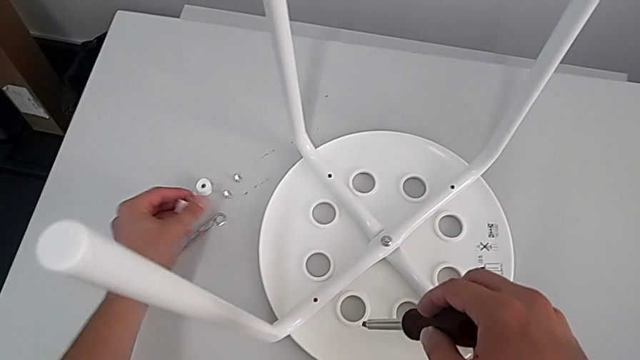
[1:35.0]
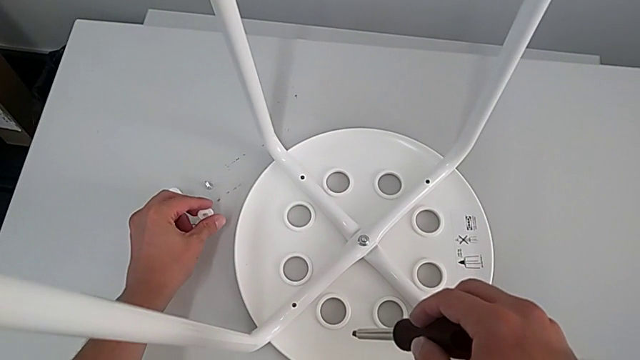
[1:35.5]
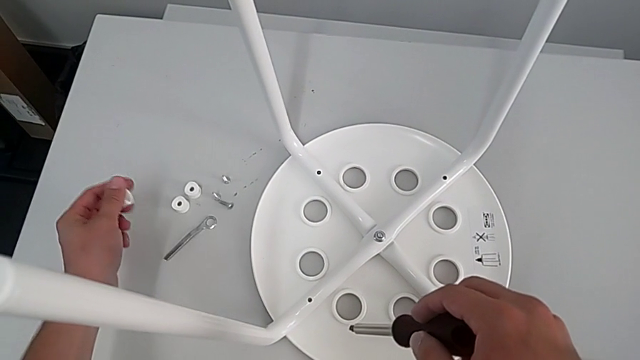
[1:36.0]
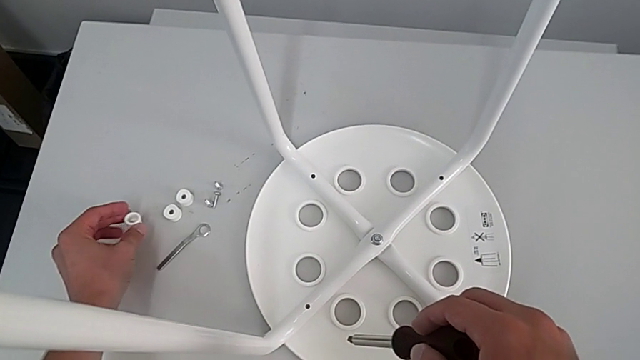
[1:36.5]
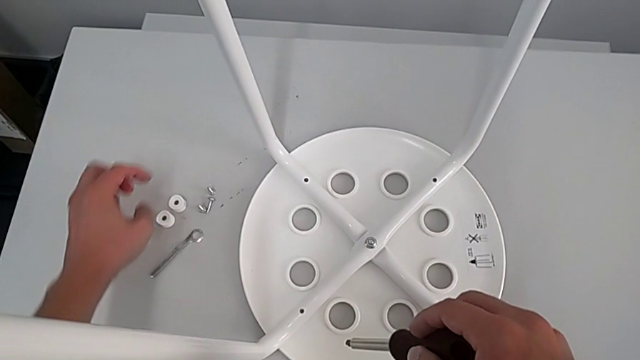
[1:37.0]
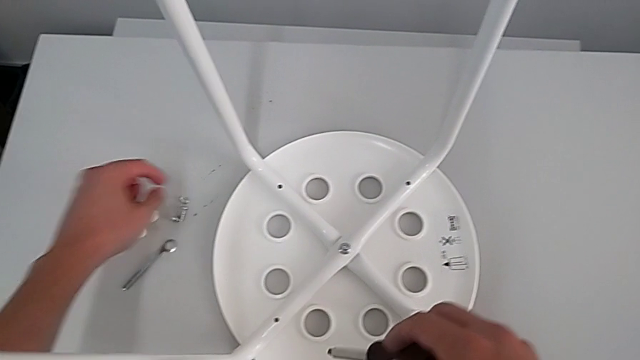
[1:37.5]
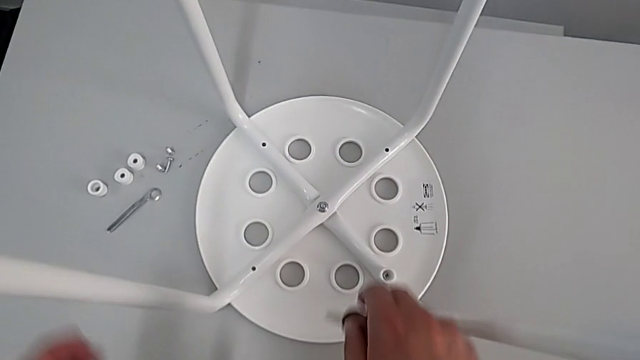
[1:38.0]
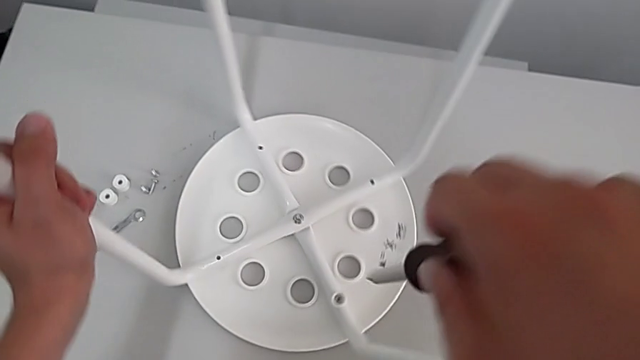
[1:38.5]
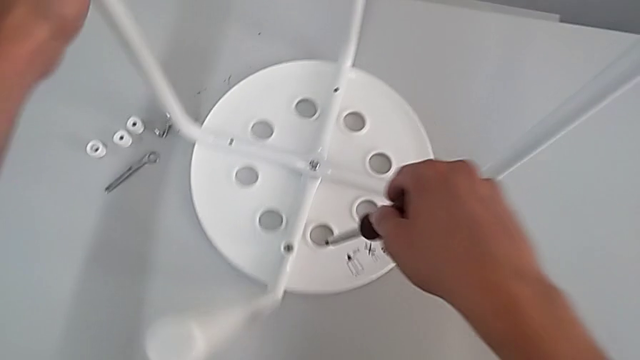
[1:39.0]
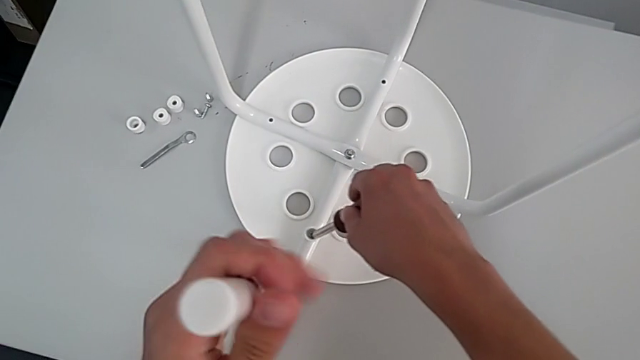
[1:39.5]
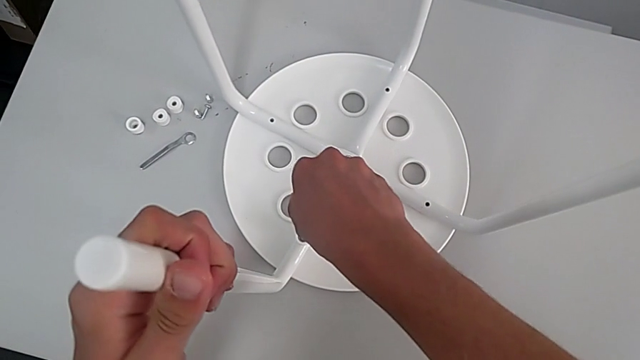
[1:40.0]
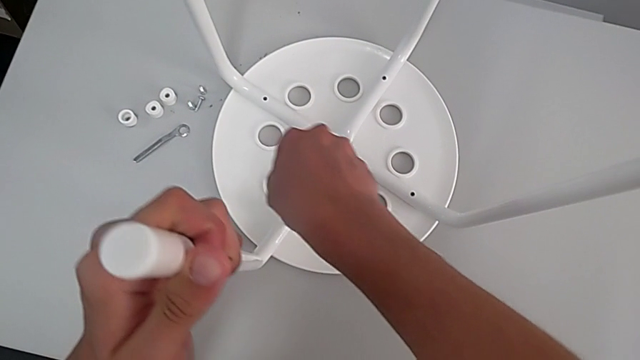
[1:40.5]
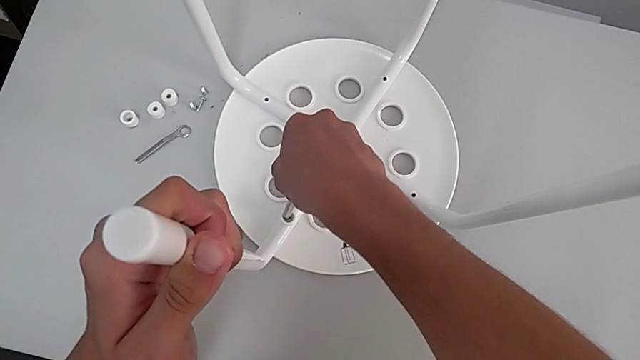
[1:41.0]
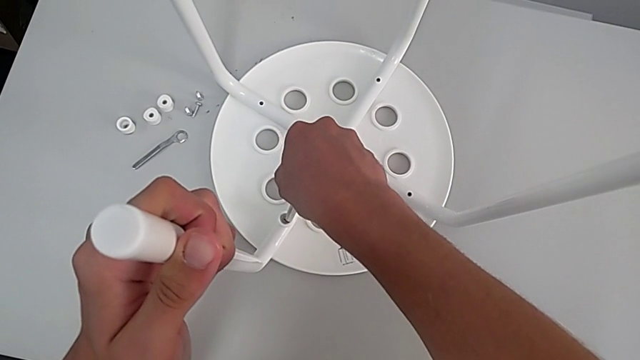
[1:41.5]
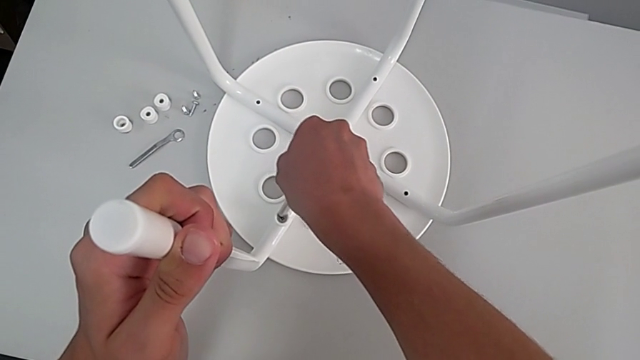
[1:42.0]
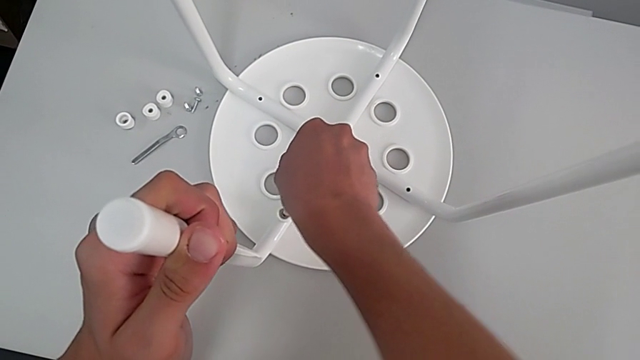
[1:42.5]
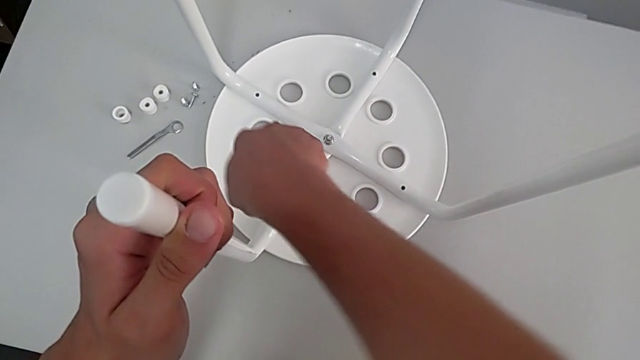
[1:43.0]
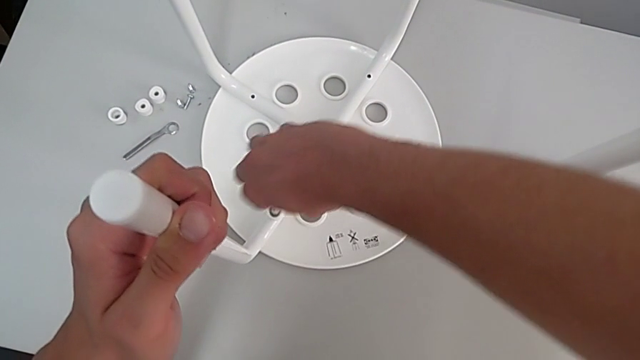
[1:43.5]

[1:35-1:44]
The camera wearer is removing four screws. They place the screw, rotate the stool, insert the fourth screw and begin to unscrew the screw.

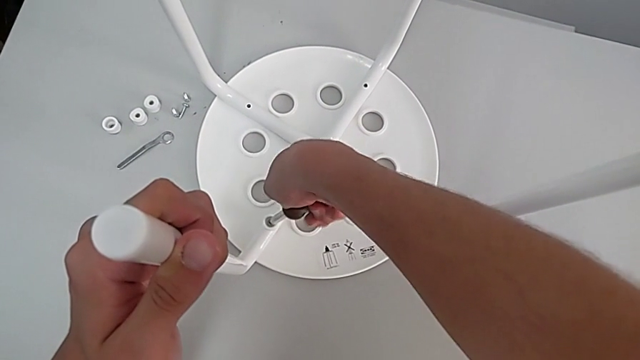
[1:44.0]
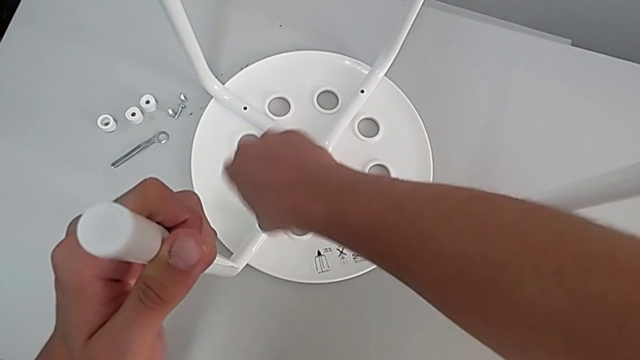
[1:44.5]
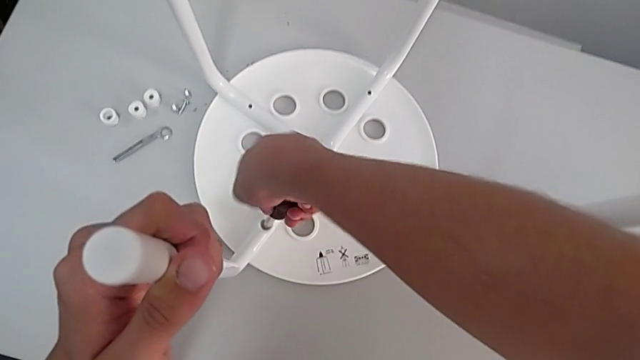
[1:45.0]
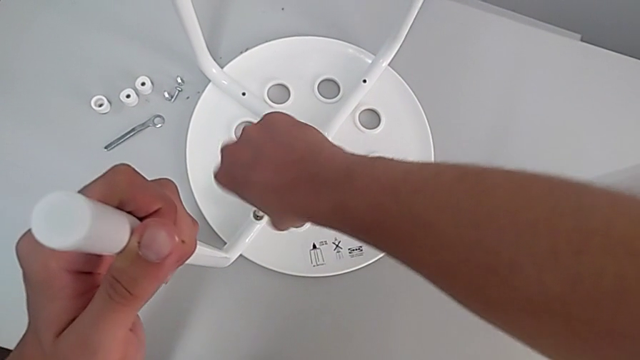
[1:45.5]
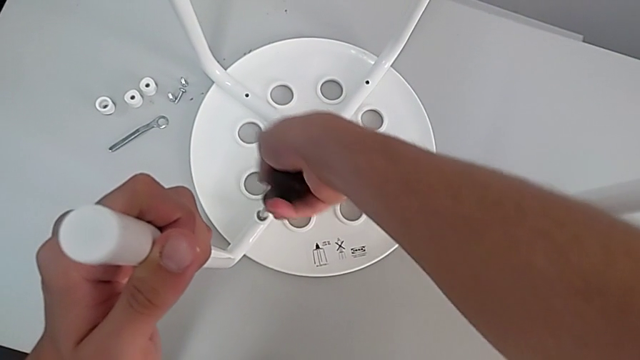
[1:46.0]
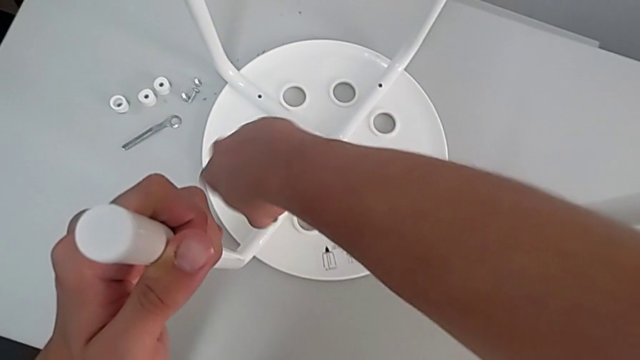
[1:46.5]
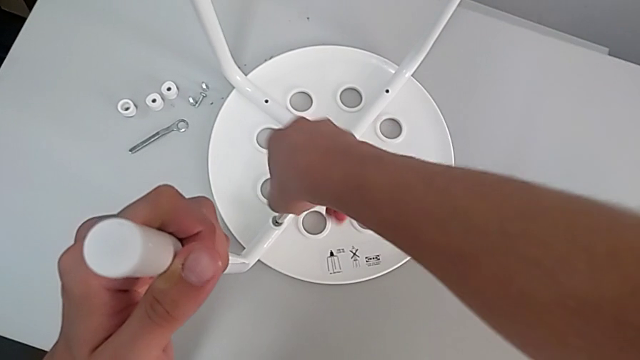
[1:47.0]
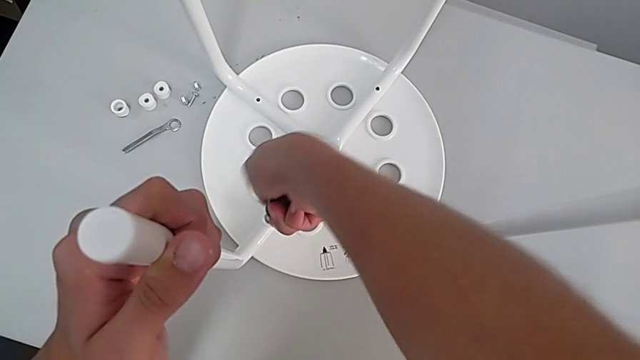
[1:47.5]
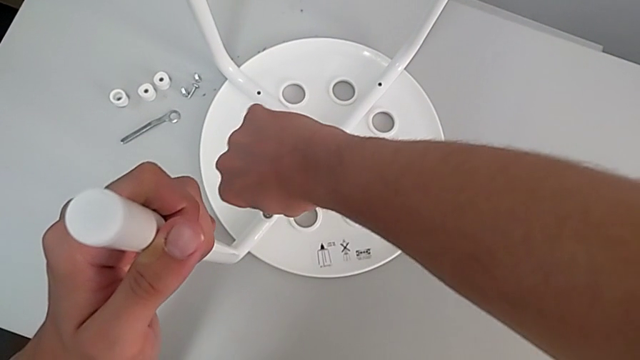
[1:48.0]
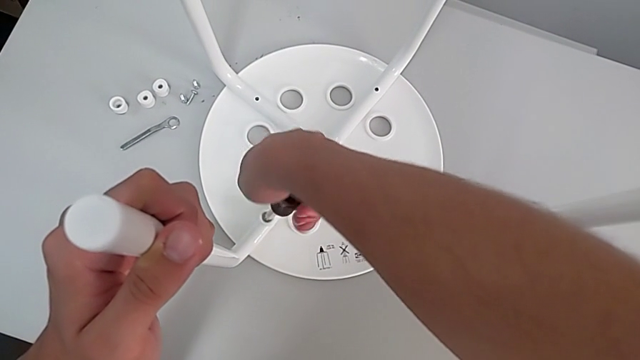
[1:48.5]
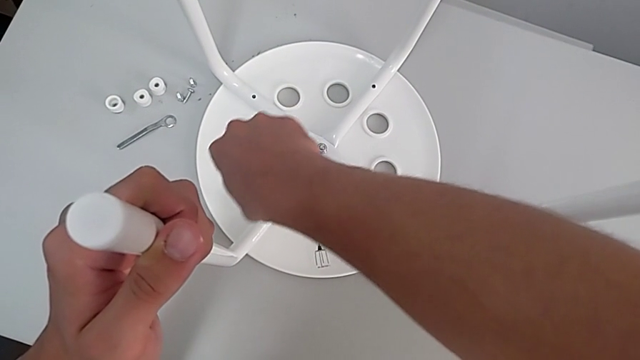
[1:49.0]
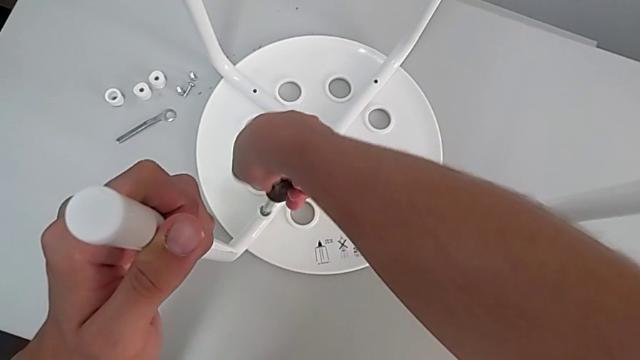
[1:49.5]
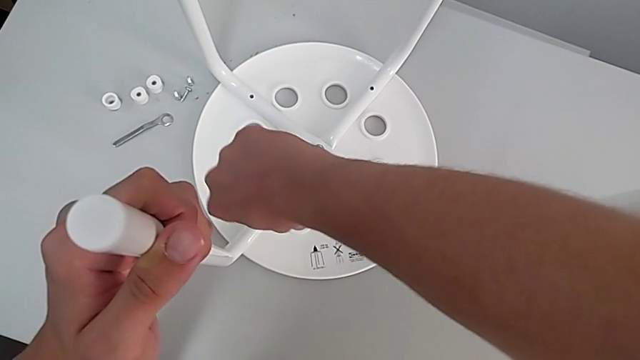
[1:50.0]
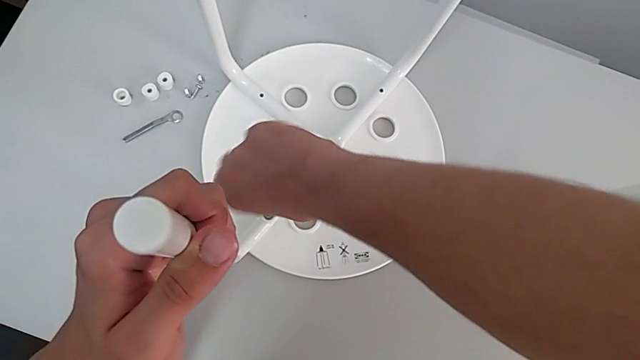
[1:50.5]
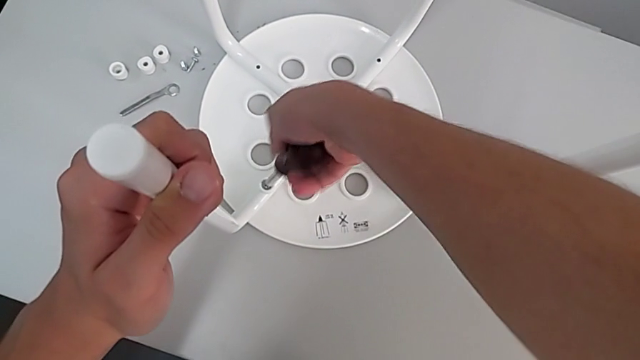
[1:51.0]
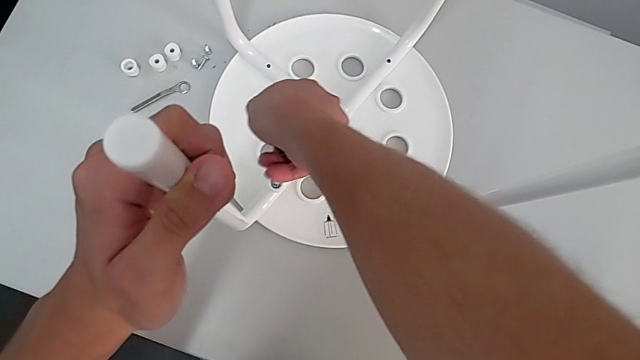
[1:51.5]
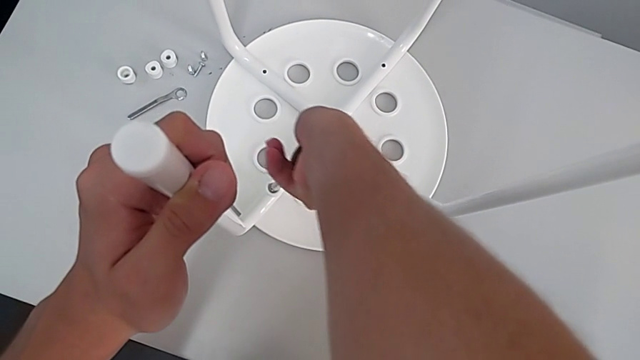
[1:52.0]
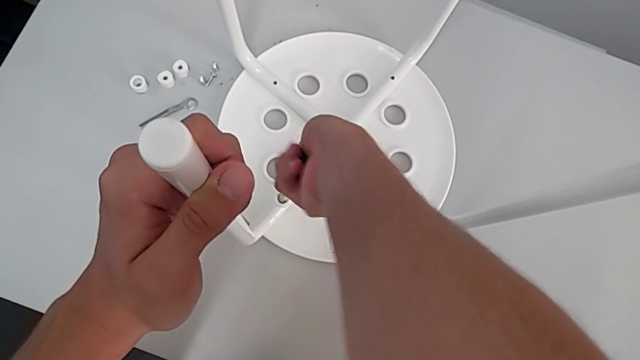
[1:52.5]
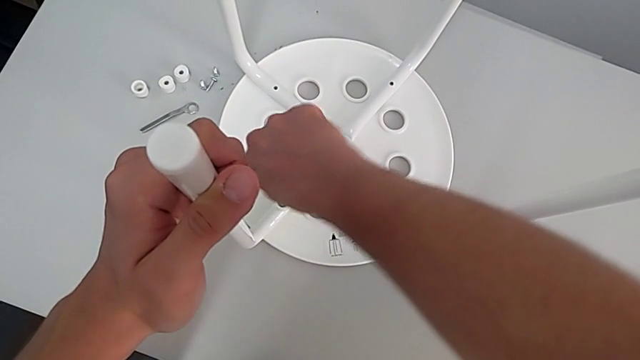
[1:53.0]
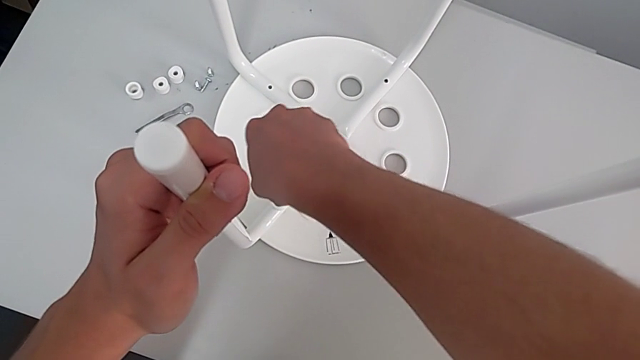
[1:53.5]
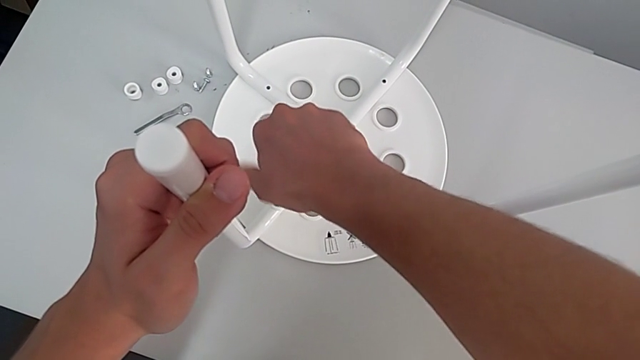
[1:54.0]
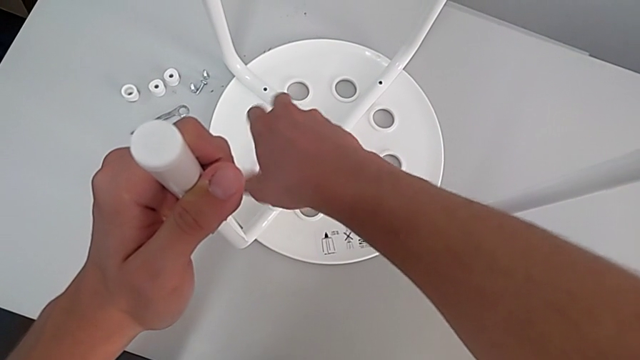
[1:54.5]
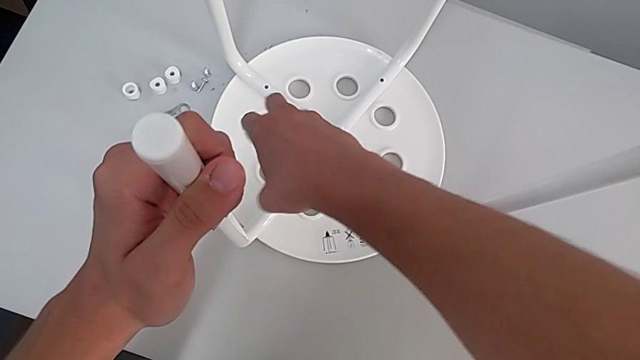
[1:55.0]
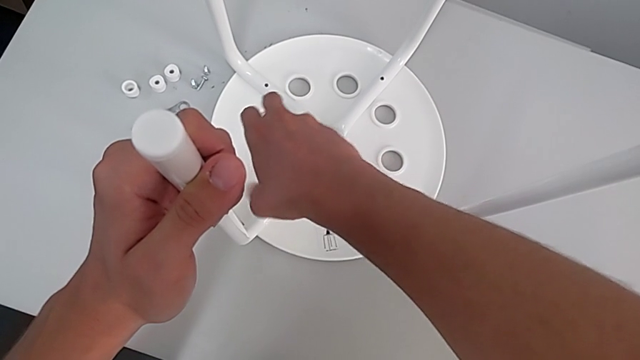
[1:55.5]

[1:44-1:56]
The camera wearer is removing four screws. They keep unscrewing the screw.
